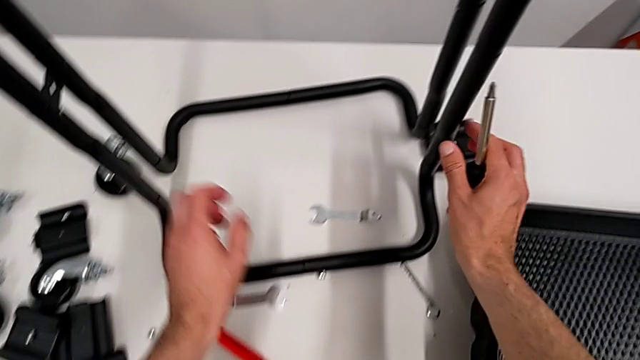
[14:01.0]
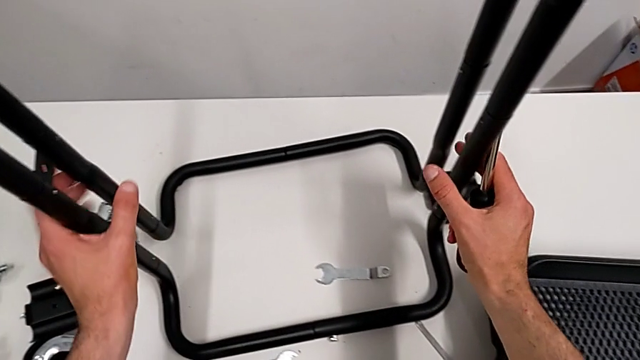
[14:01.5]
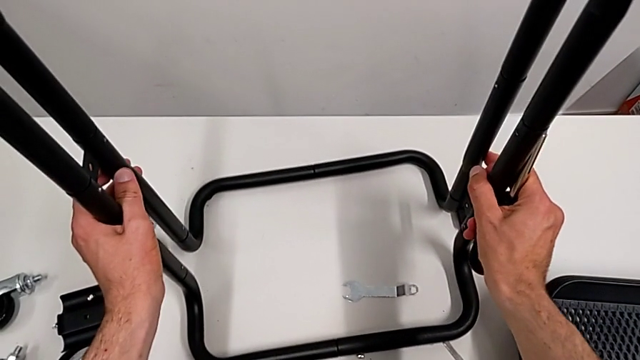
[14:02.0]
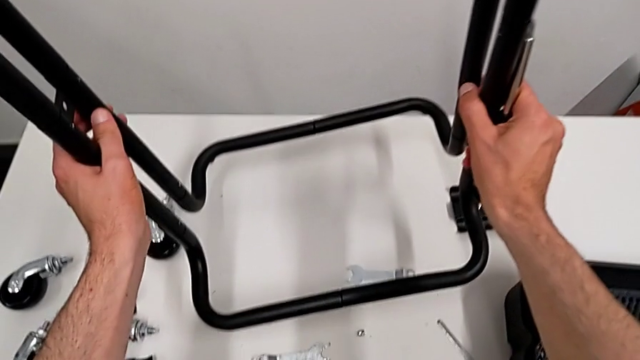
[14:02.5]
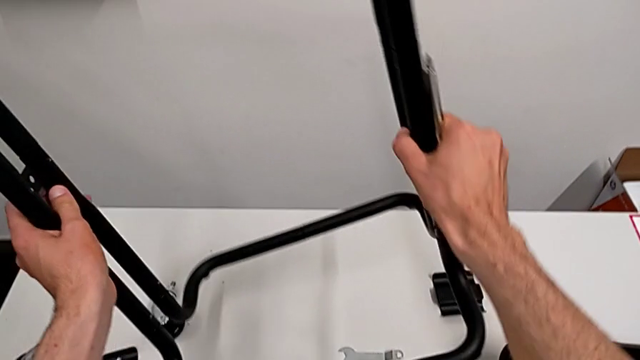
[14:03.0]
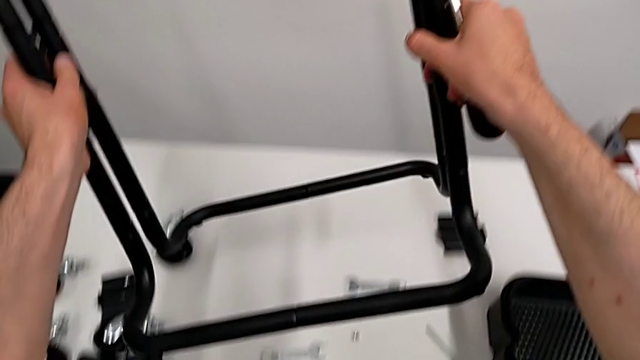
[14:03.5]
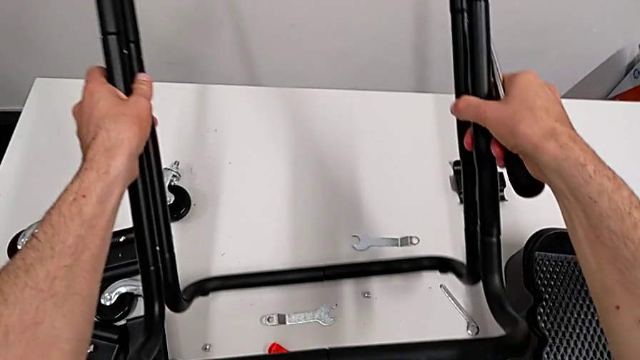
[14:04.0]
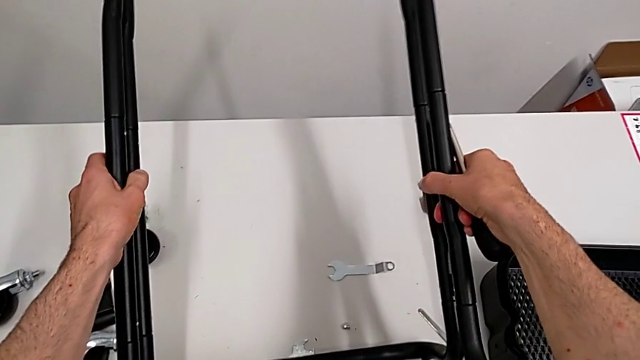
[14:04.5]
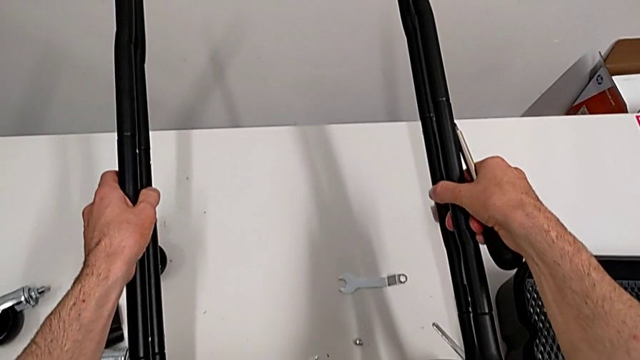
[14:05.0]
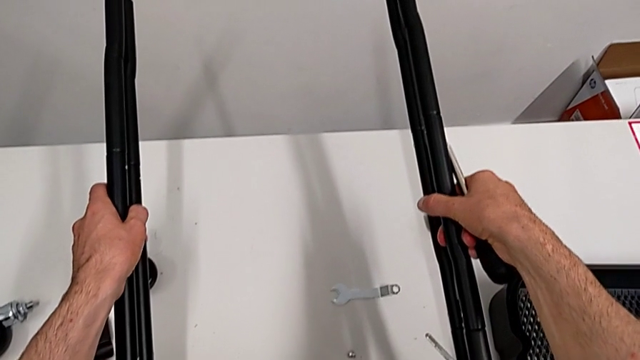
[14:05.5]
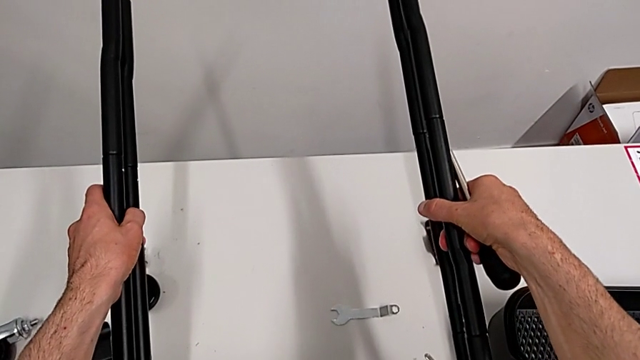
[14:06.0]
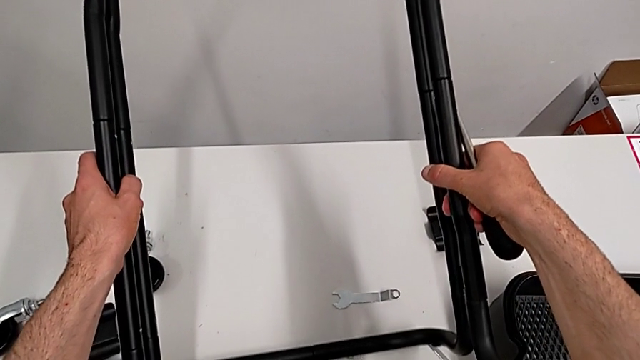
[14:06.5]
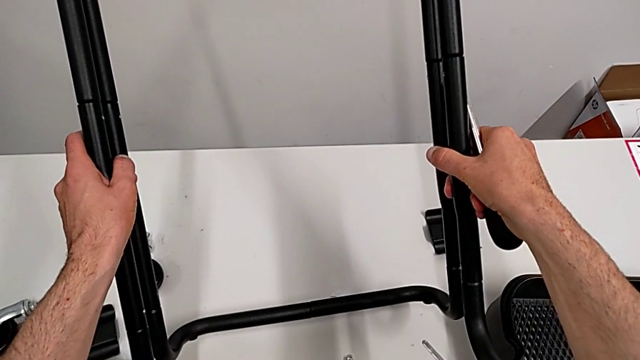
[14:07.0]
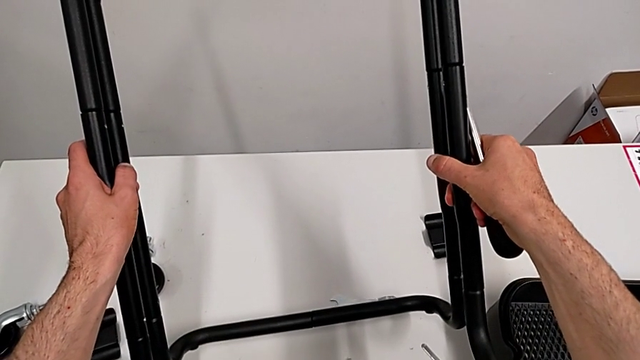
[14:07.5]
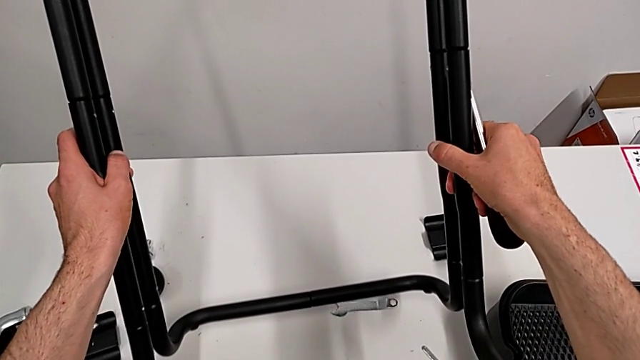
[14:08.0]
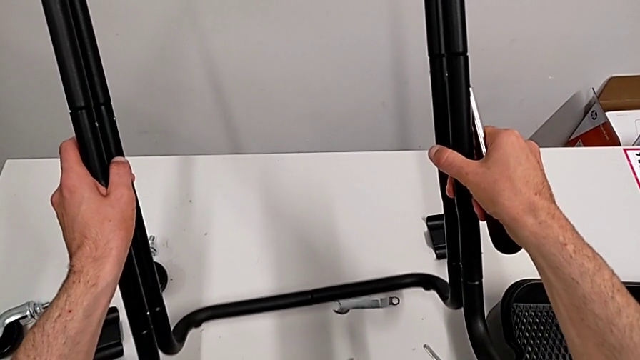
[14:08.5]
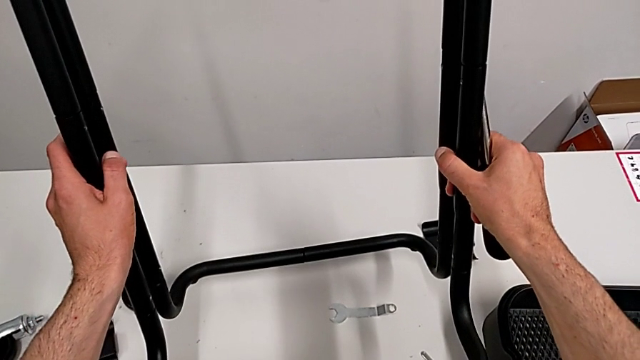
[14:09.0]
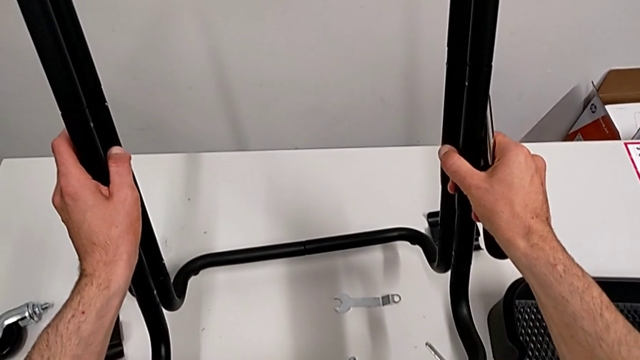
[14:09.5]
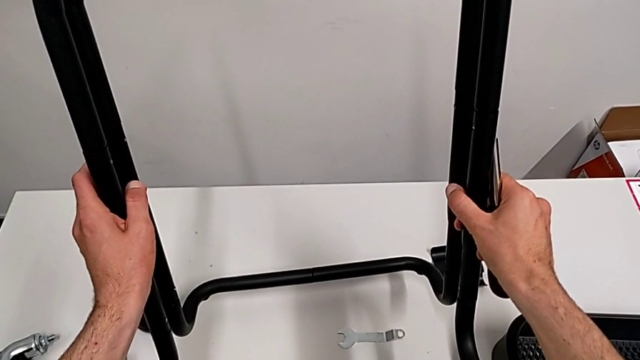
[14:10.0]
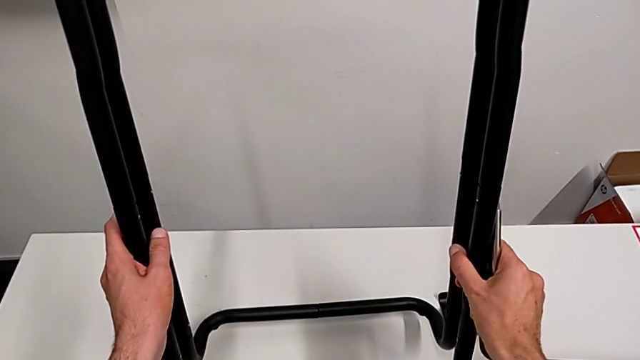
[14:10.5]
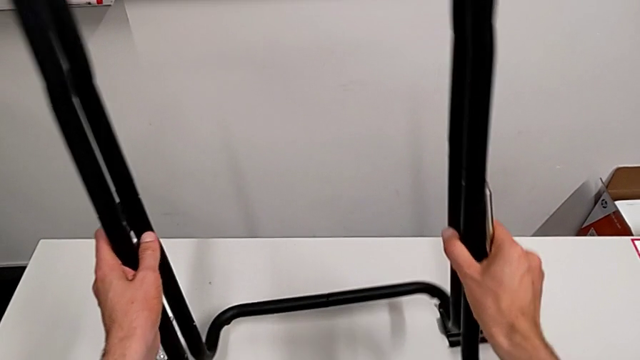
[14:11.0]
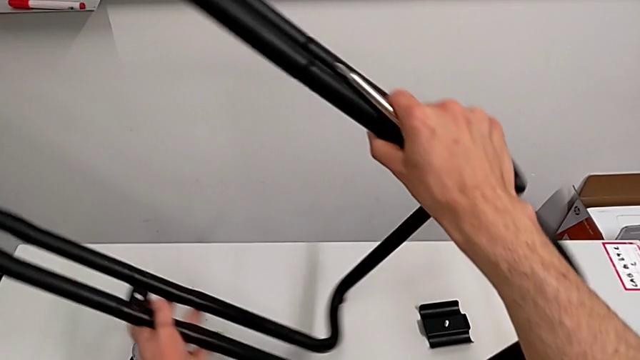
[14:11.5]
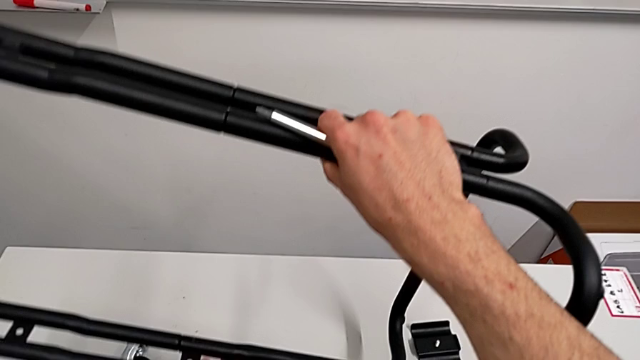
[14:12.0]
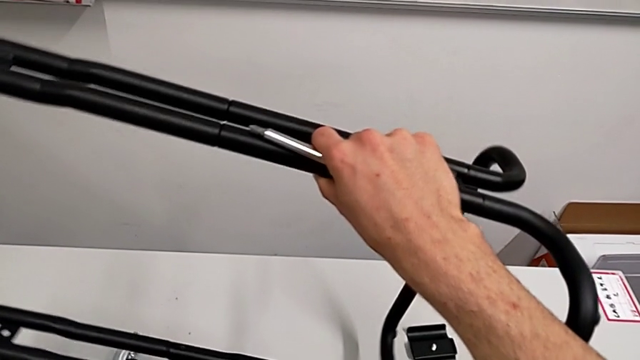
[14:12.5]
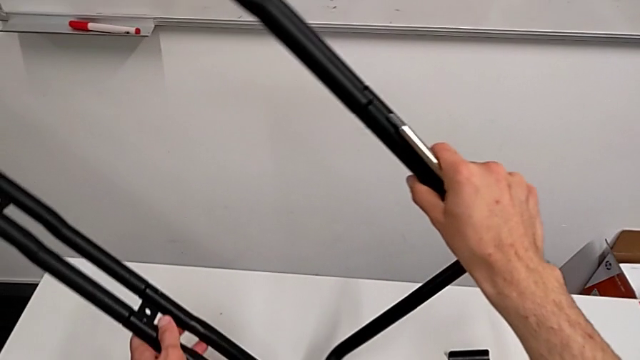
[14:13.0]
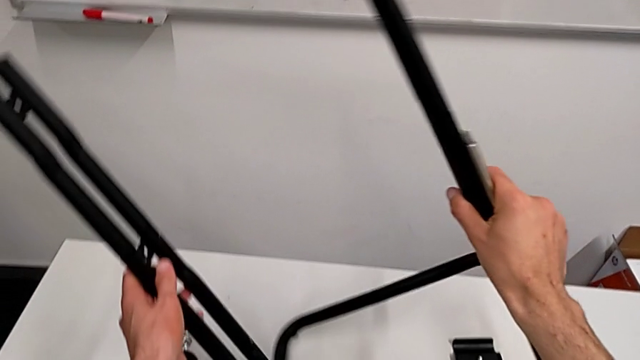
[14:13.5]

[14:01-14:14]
The camera wearer is disassembling the half frames. They grab the leg and hold it.

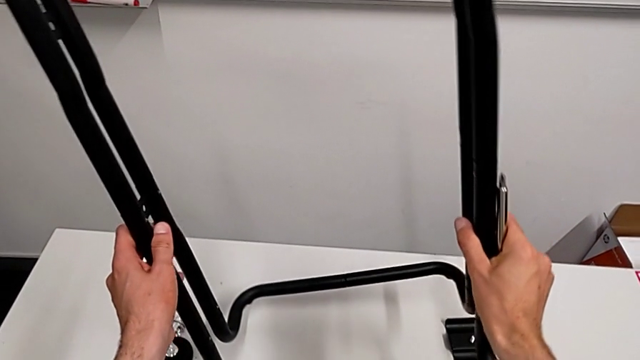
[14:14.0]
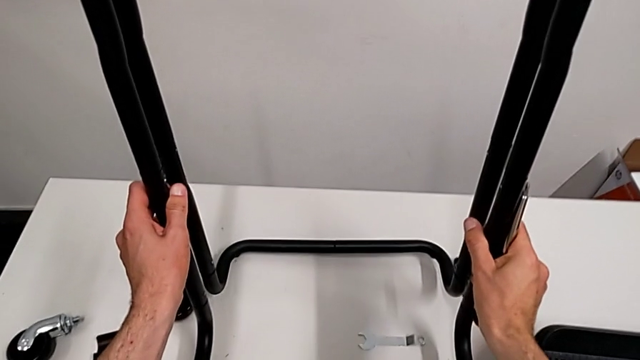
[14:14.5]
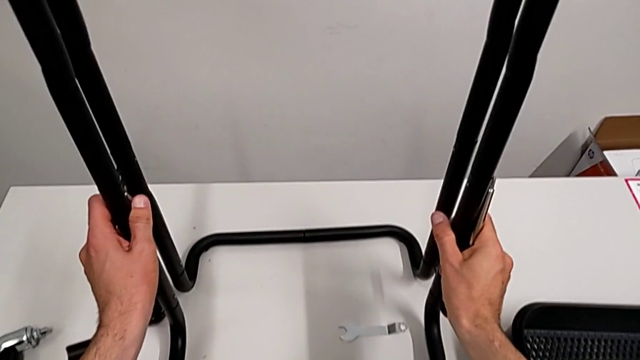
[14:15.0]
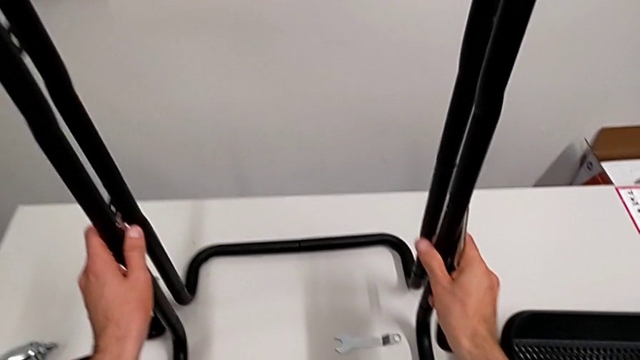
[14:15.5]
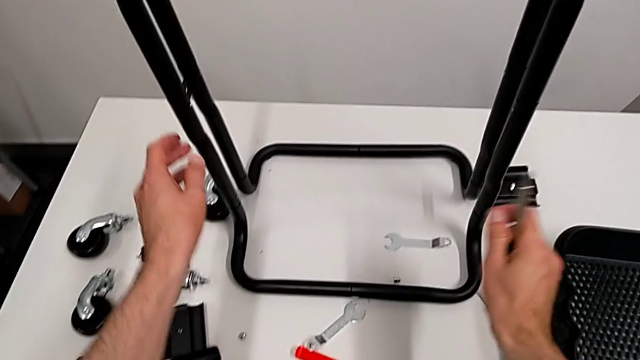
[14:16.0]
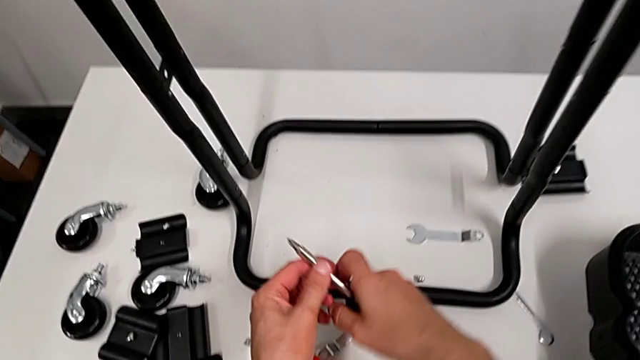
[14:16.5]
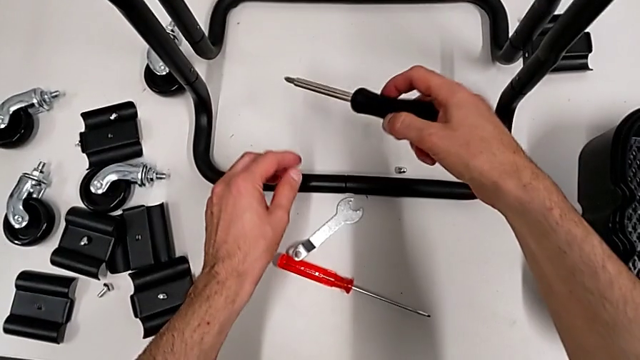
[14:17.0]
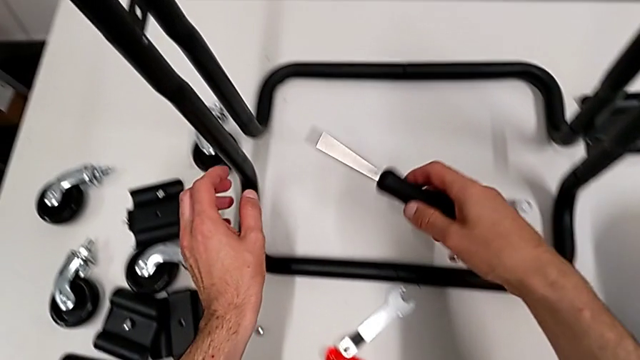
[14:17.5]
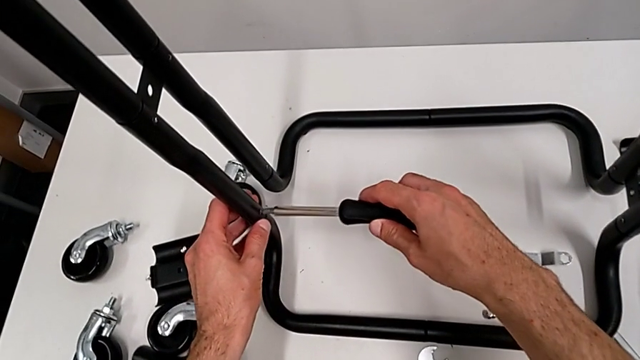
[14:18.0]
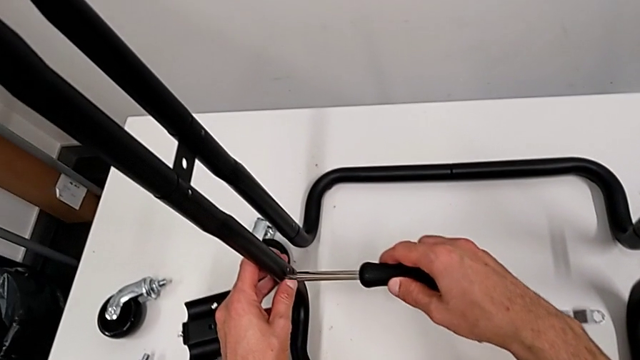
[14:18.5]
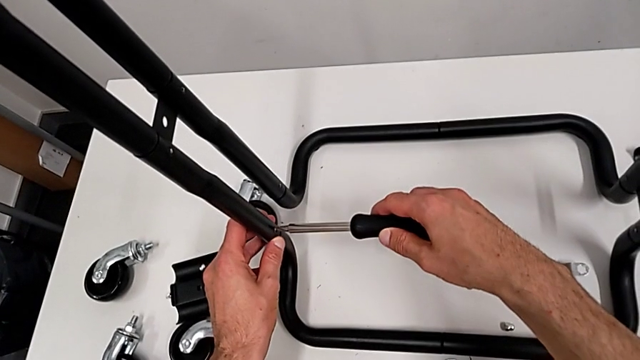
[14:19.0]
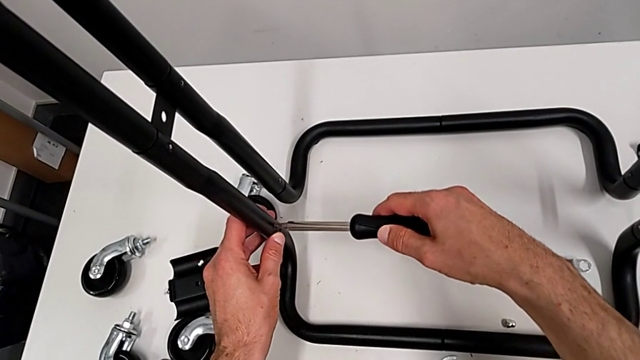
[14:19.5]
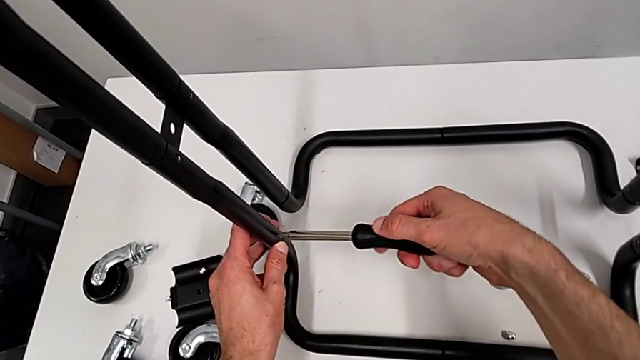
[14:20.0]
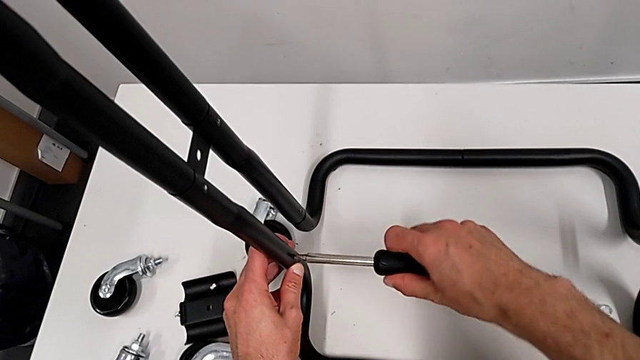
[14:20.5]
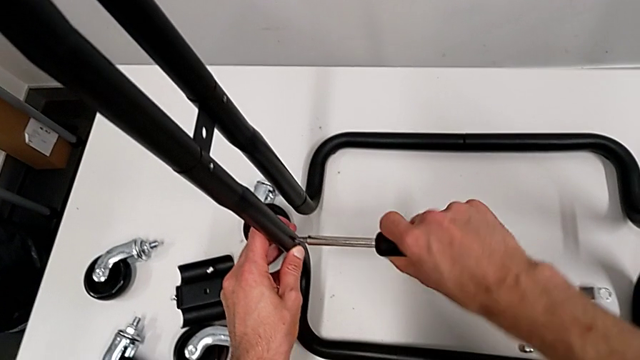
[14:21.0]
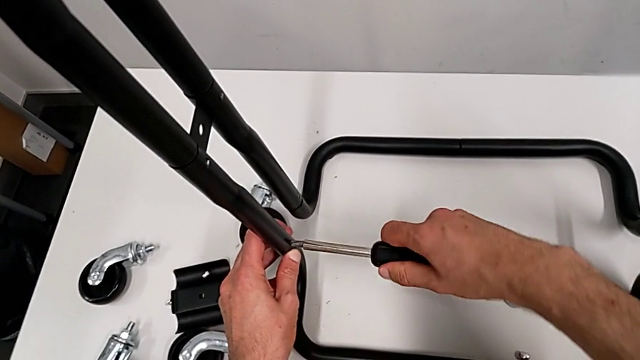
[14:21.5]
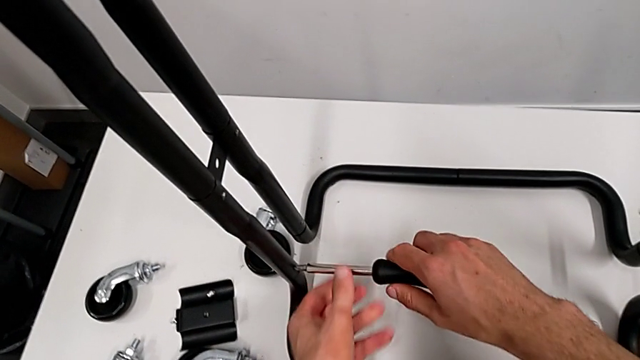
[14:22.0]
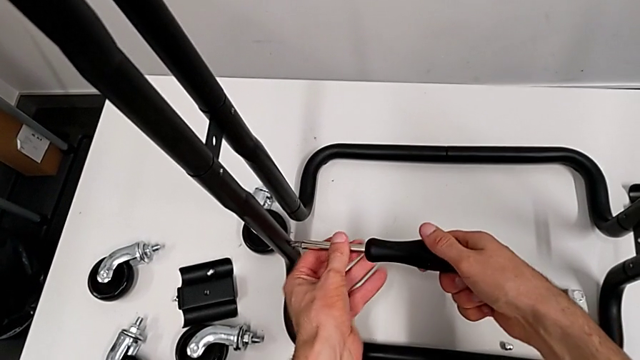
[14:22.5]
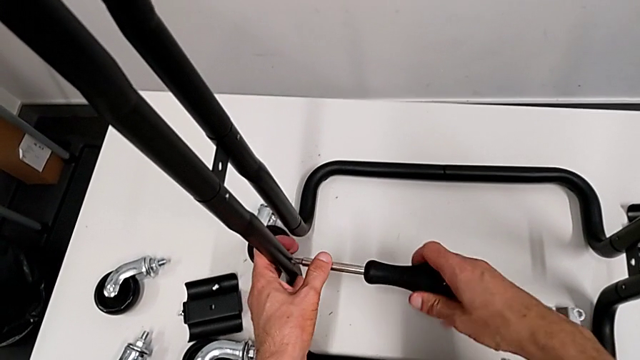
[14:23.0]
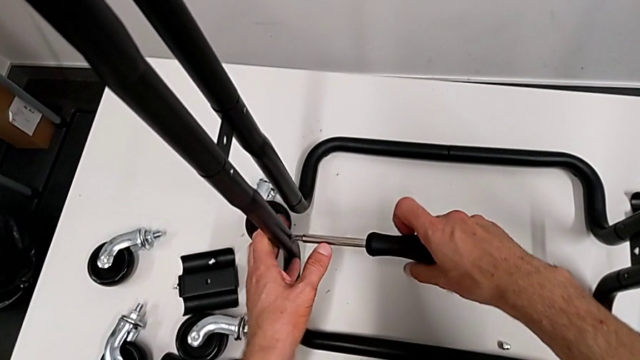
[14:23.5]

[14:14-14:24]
The camera wearer is disassembling the half frames. They place the leg and approach the screwdriver.
